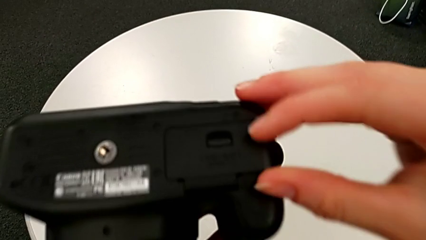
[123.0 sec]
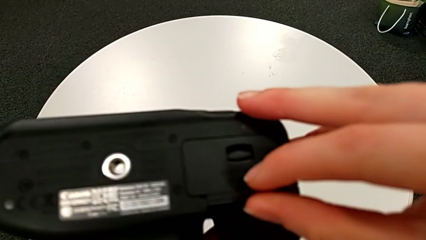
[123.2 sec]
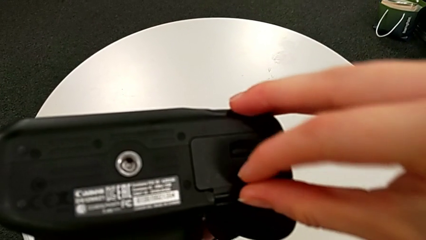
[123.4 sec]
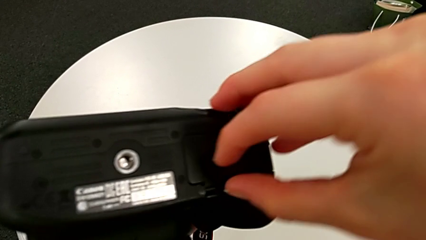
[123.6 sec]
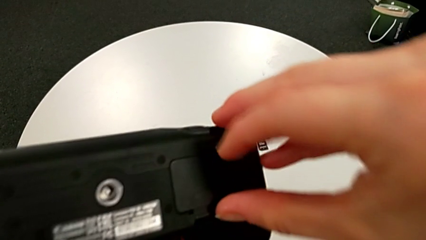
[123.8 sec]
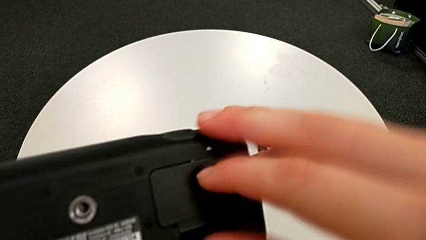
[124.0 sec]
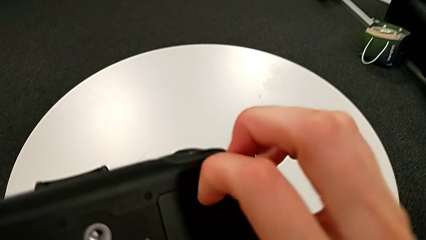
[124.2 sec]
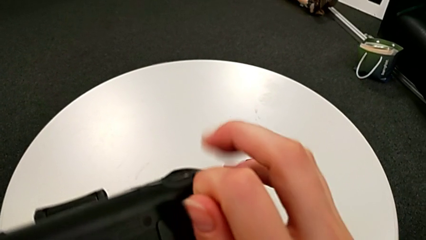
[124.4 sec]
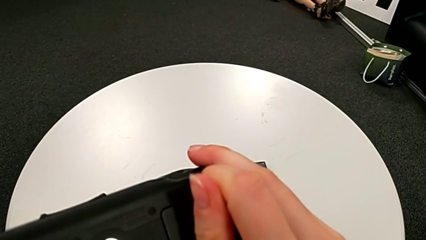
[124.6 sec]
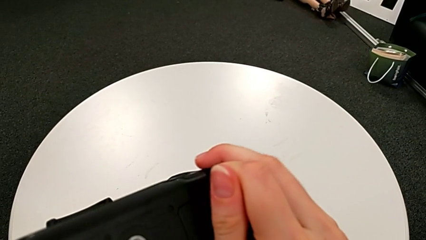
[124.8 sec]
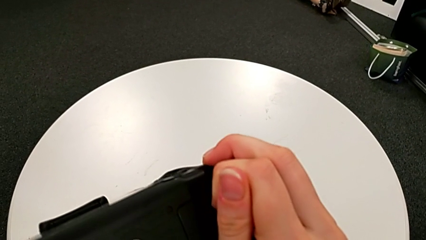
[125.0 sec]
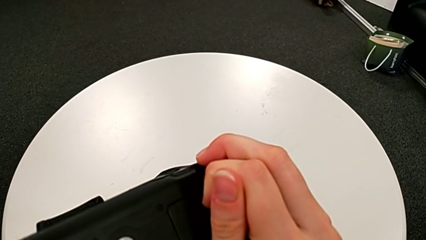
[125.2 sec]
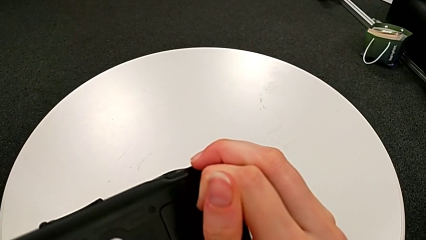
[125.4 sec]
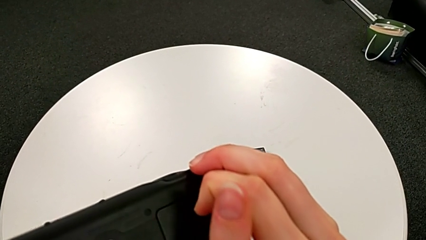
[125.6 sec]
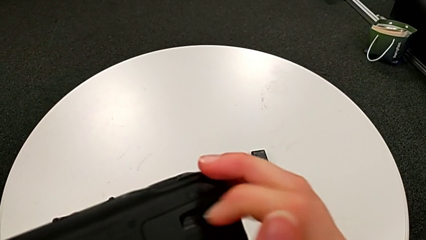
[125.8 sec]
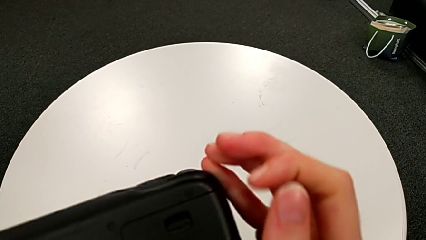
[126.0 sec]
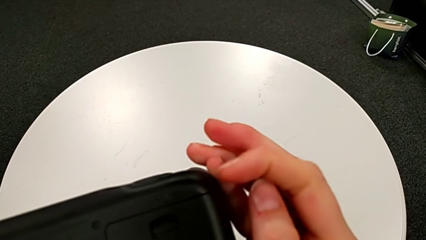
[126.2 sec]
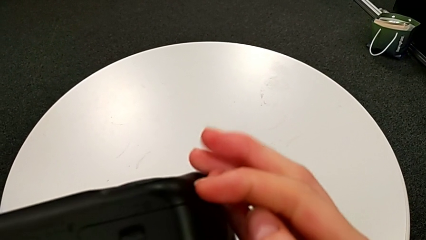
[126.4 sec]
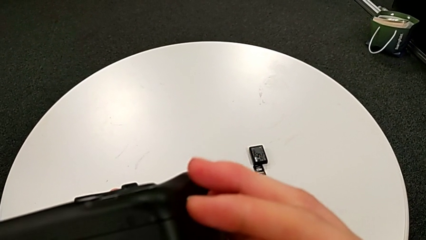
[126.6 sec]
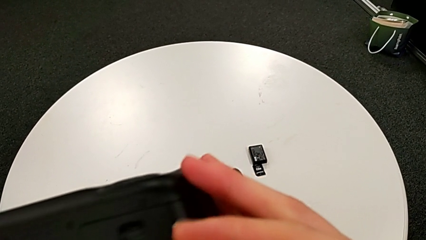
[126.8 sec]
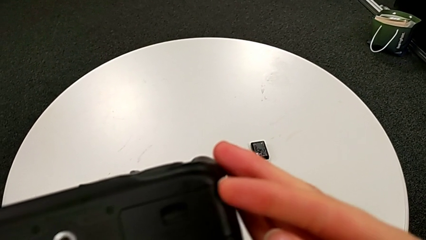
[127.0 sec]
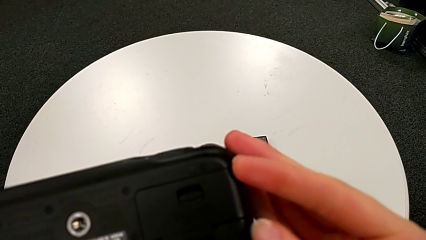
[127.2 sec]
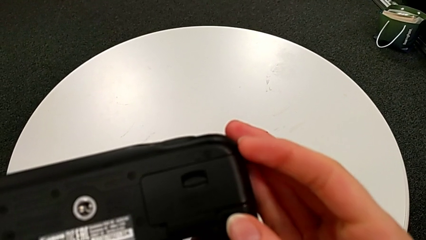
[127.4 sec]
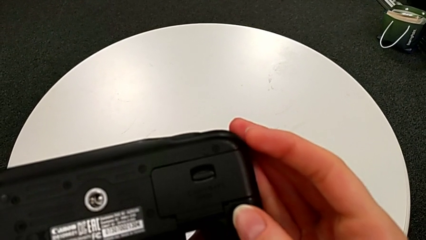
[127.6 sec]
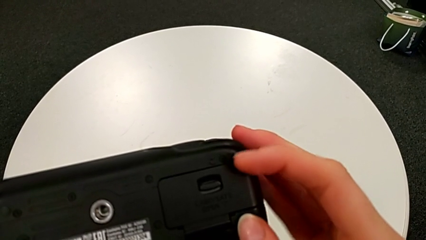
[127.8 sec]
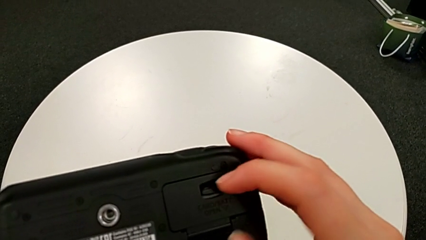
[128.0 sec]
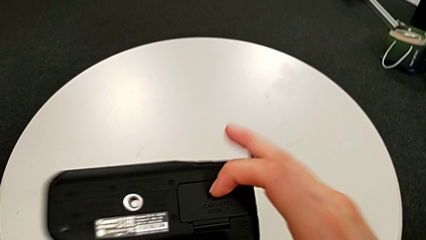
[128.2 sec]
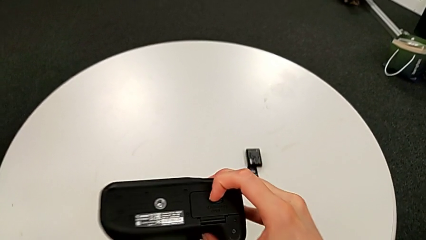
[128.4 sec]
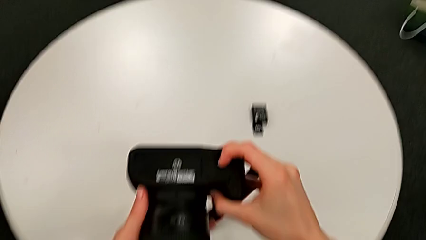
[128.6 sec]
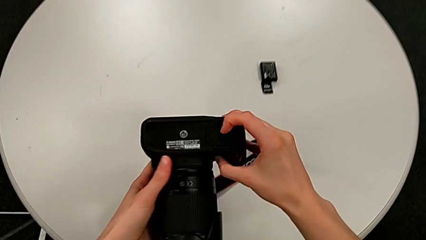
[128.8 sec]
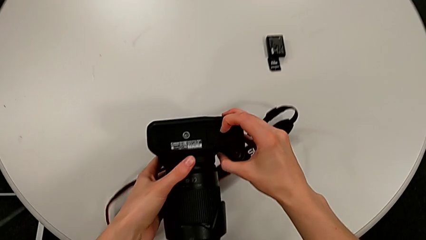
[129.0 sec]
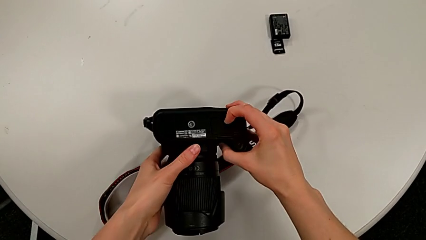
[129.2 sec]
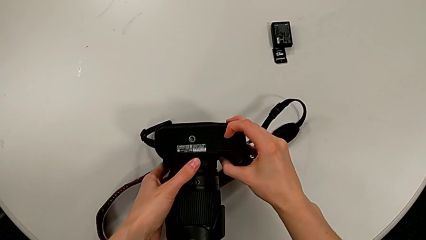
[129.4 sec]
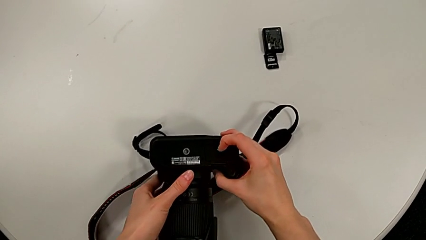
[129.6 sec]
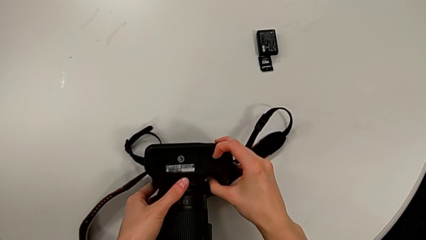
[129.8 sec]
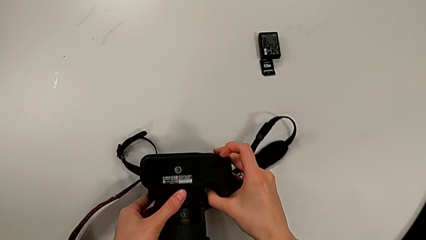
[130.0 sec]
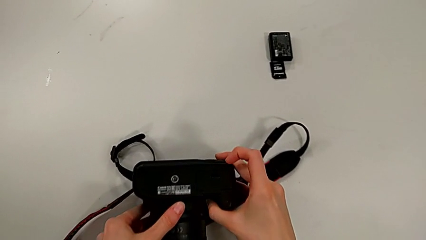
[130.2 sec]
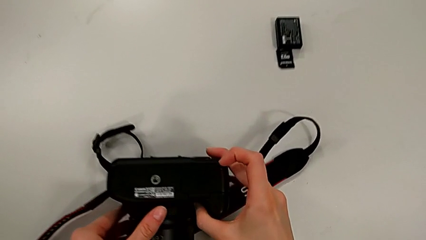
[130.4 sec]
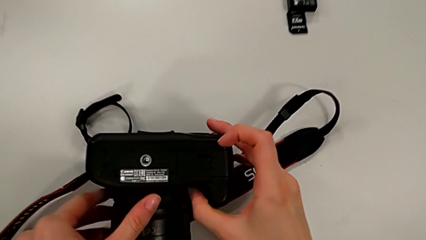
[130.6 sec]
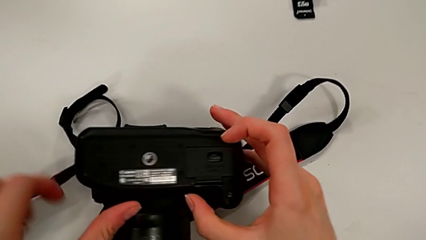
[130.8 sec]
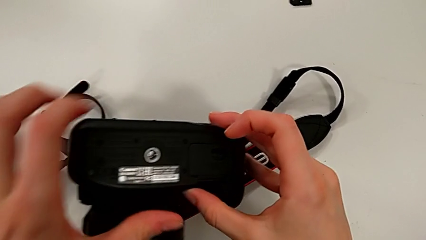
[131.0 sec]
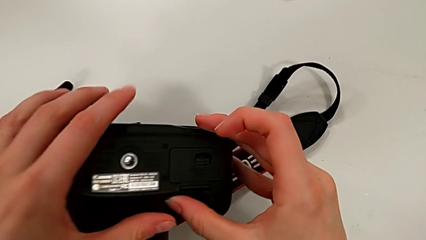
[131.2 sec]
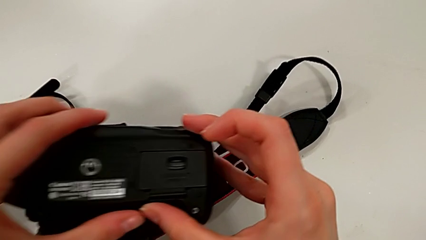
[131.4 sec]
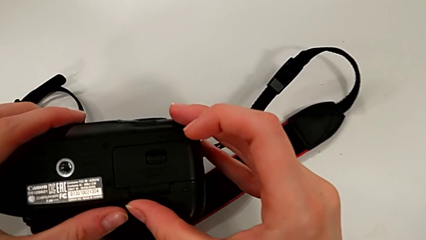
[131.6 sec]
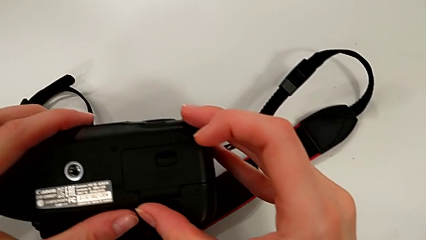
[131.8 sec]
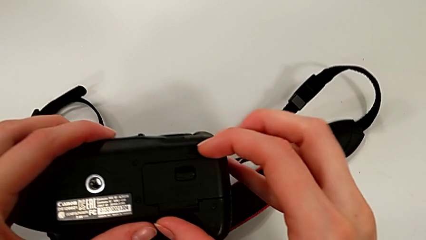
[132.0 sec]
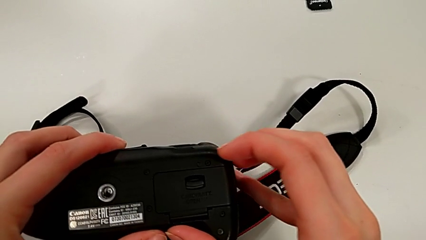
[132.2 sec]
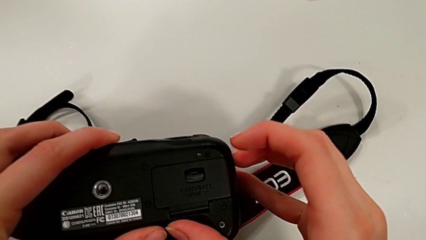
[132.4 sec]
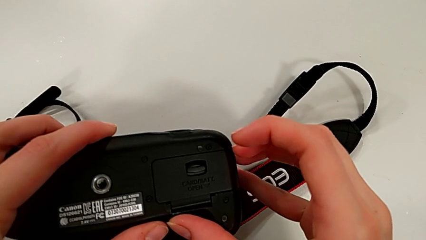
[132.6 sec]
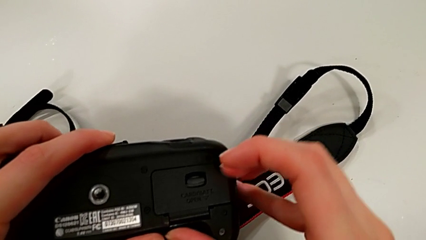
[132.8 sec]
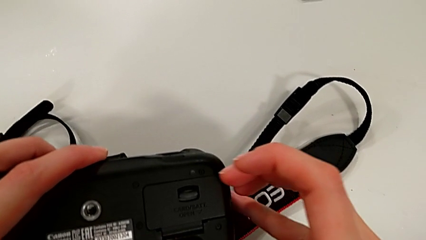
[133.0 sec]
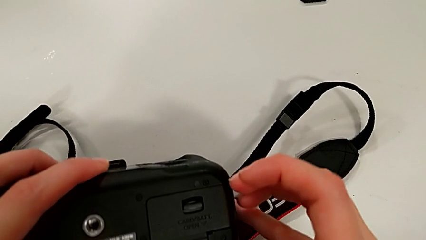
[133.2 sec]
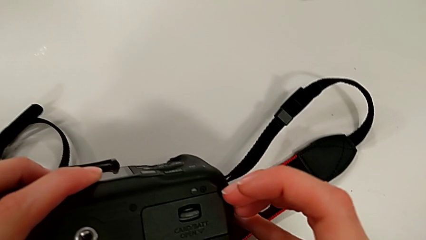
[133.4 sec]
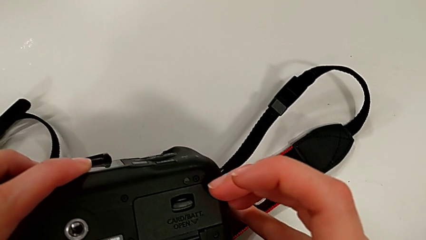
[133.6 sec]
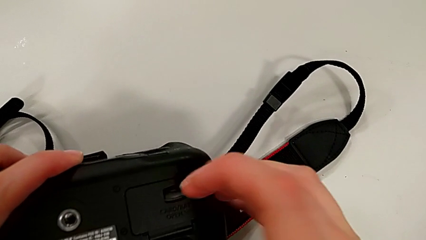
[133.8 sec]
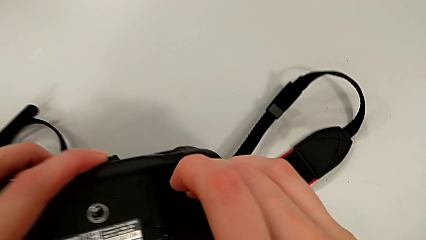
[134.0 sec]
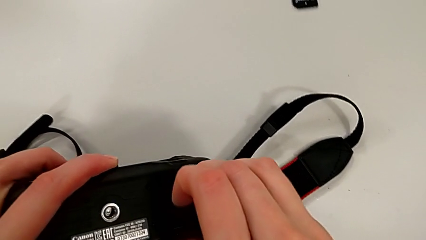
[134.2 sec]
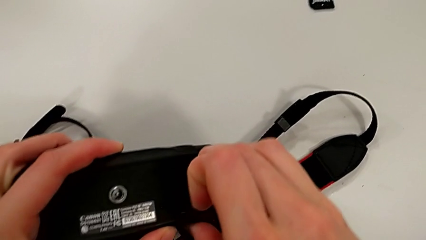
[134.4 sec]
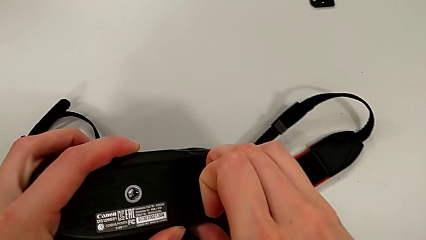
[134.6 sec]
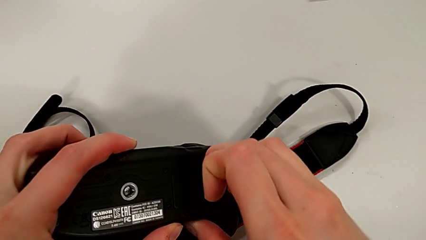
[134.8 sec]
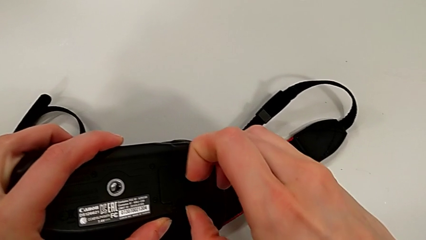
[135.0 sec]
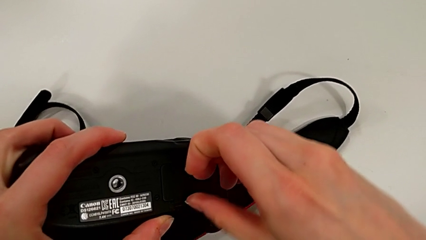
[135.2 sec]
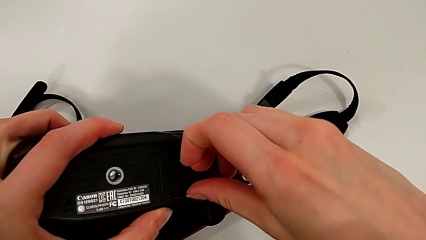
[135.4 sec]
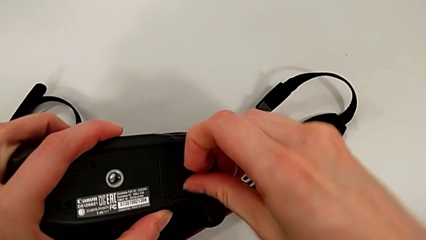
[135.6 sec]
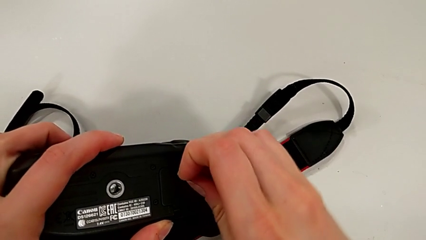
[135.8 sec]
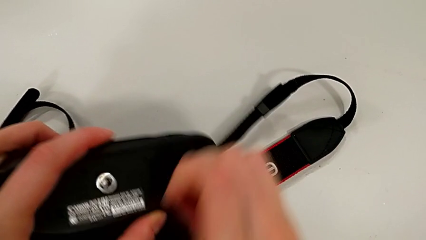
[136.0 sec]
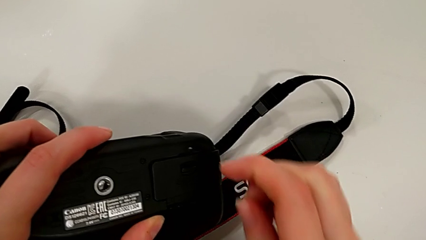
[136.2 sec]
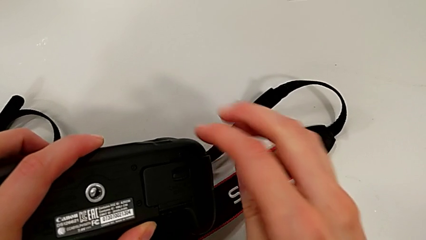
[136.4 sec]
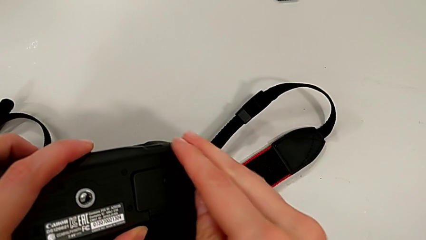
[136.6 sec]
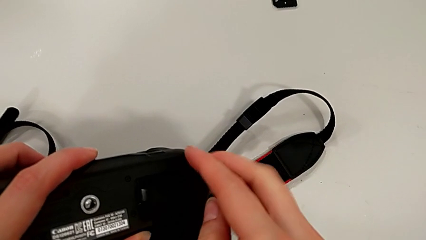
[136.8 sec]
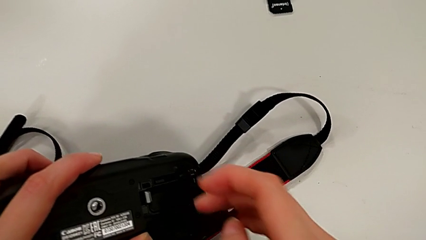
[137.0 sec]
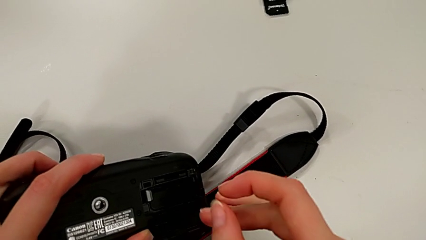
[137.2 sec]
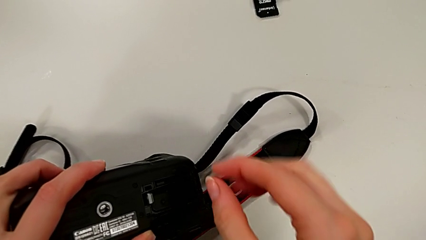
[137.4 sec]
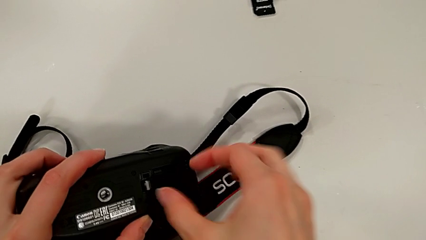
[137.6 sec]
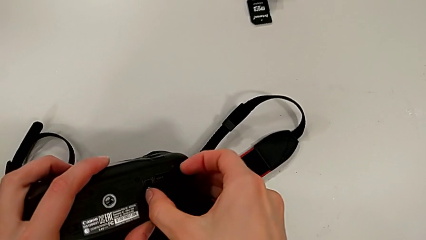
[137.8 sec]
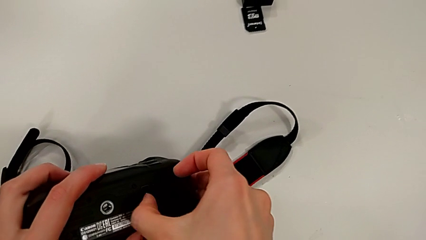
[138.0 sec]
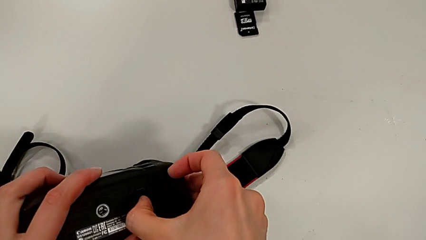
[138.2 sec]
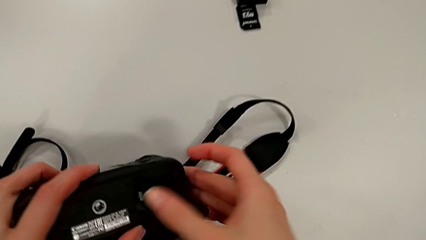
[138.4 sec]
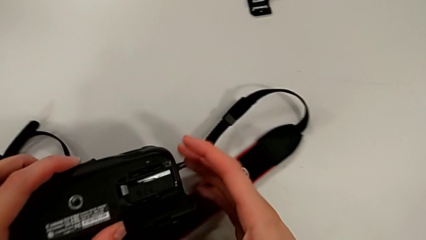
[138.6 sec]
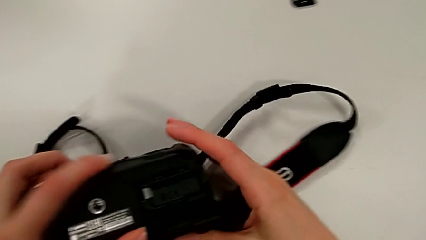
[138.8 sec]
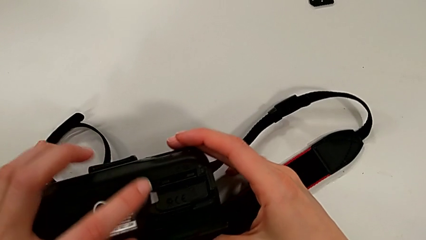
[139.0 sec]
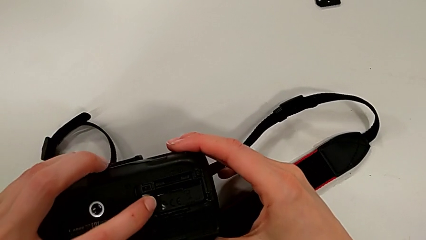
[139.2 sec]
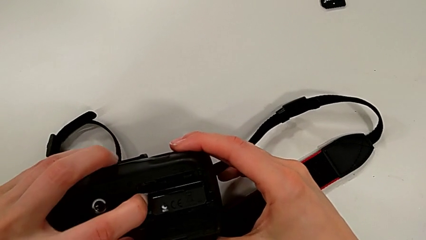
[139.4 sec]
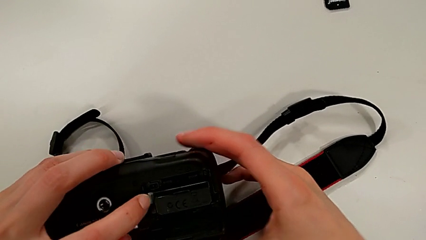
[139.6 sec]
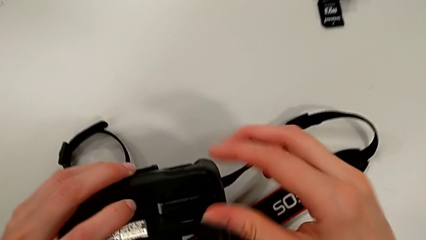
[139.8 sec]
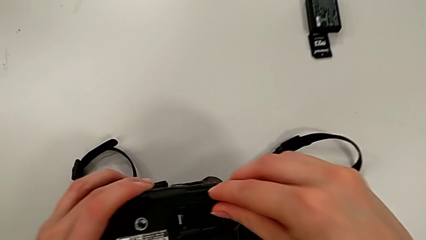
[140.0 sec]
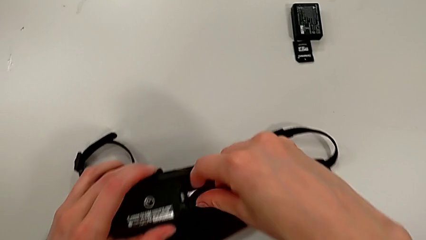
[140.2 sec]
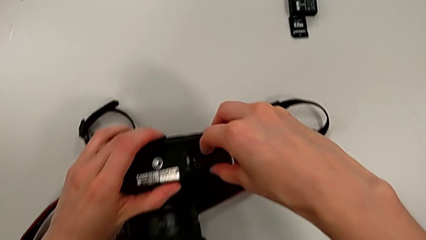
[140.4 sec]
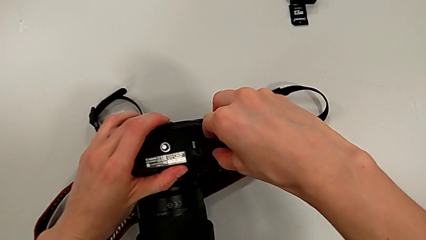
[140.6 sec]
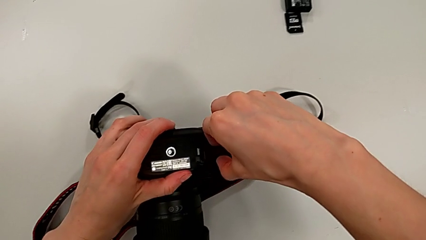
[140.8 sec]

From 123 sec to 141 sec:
The camera wearer is exchanging the battery from the DSLR. They wrongly open the battery door, place the DSLR, wrongly inspect the battery door, pull it and open it.
